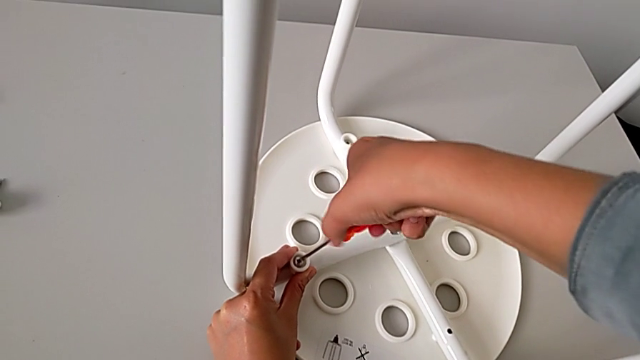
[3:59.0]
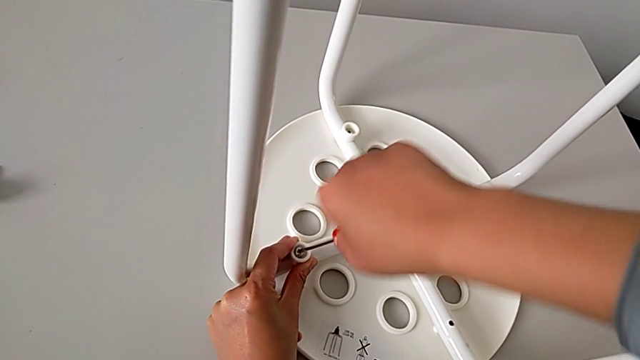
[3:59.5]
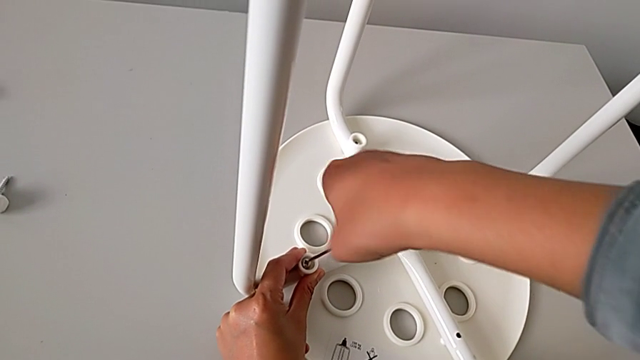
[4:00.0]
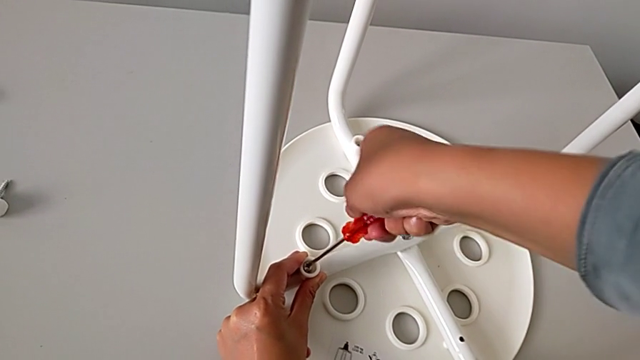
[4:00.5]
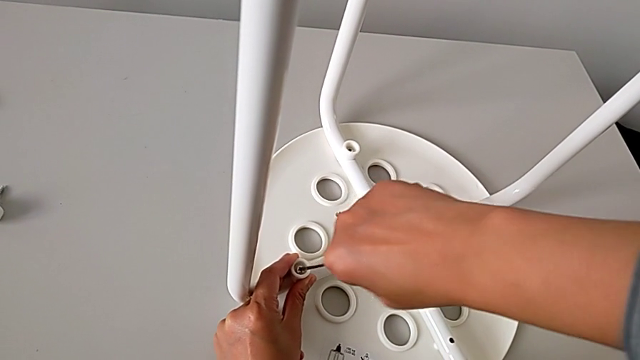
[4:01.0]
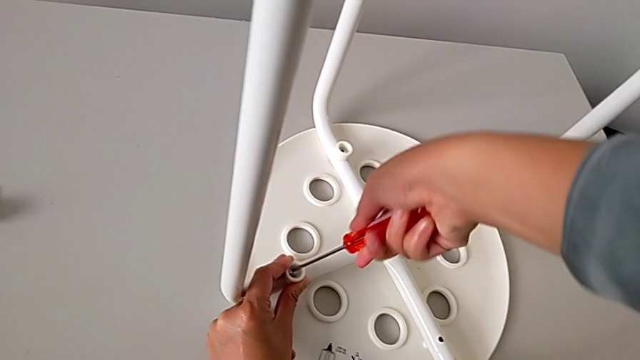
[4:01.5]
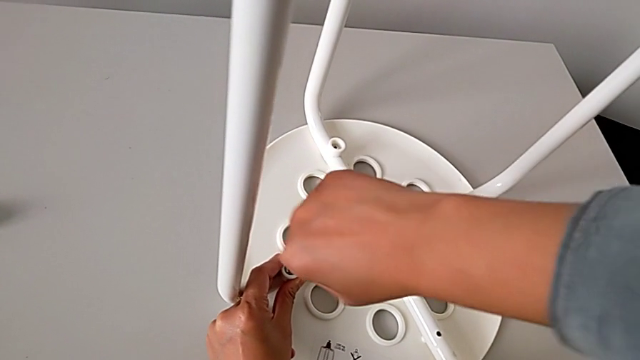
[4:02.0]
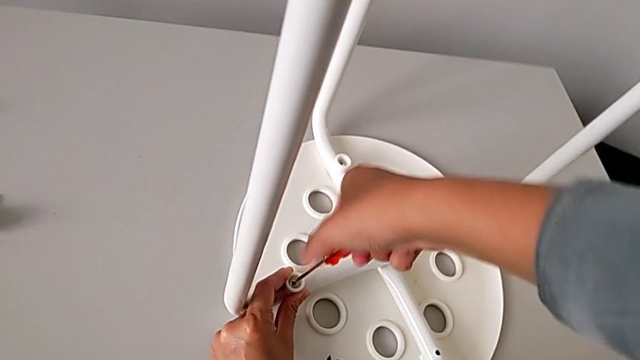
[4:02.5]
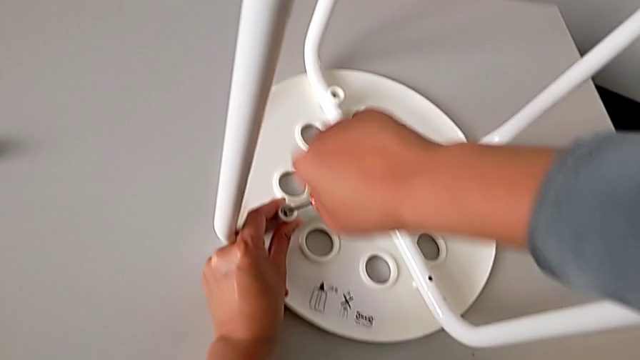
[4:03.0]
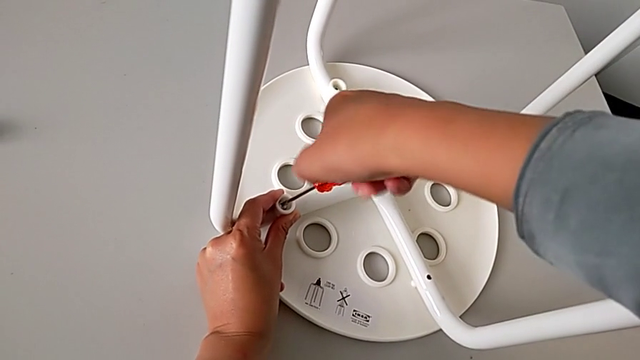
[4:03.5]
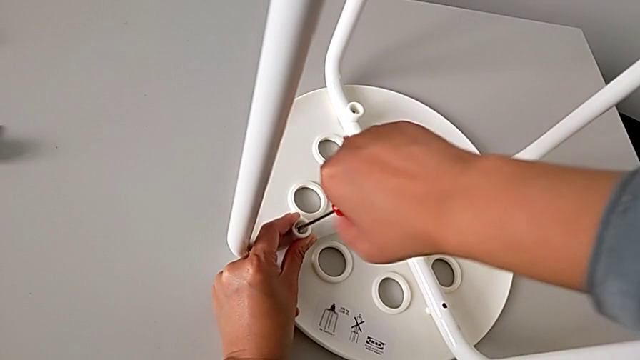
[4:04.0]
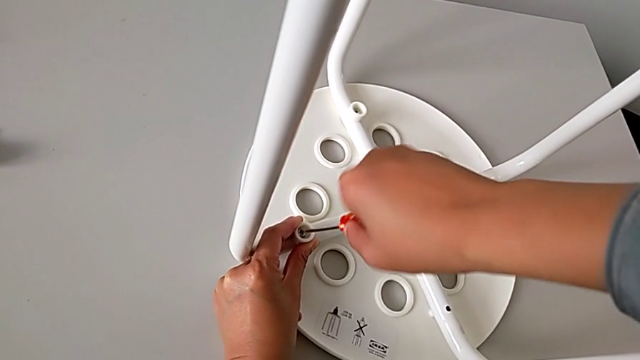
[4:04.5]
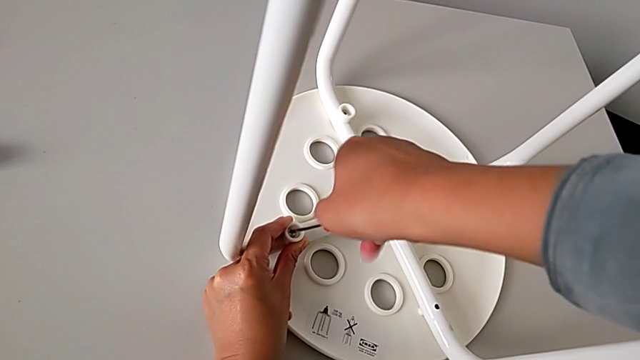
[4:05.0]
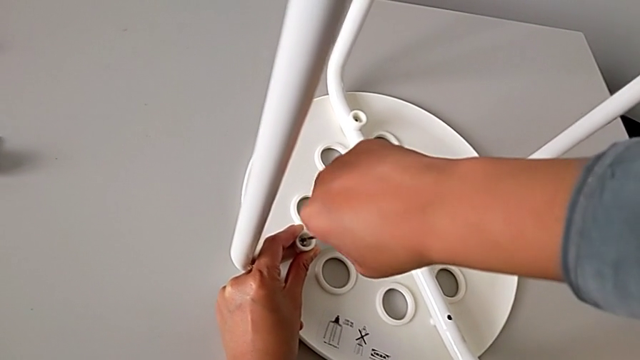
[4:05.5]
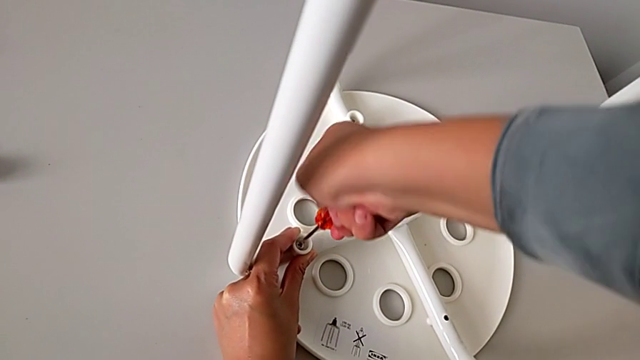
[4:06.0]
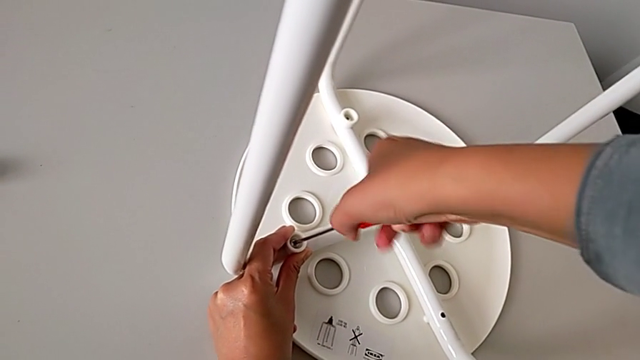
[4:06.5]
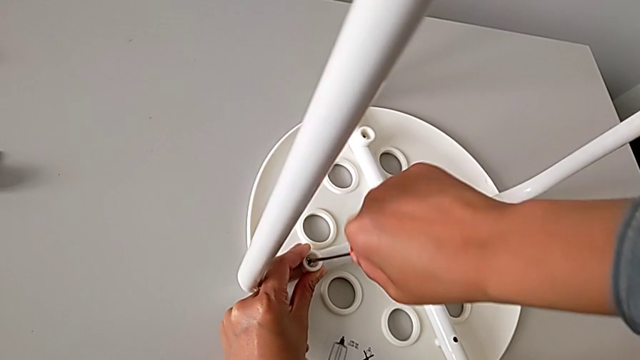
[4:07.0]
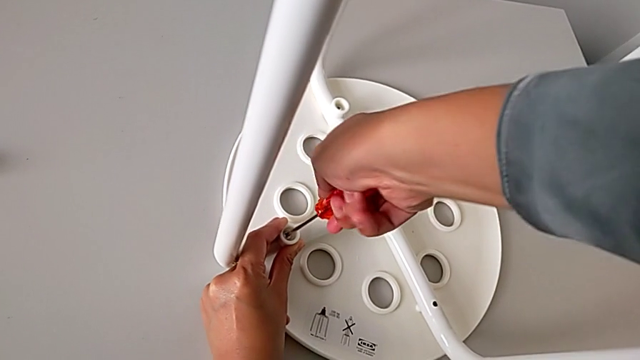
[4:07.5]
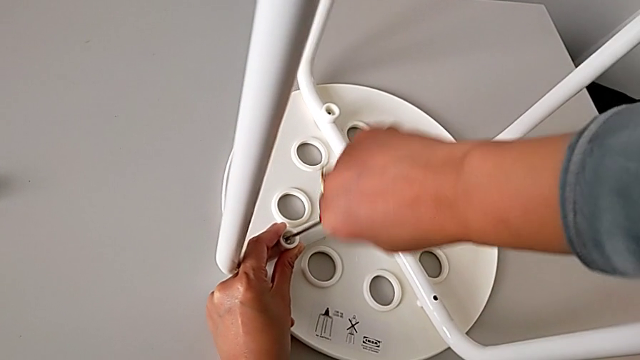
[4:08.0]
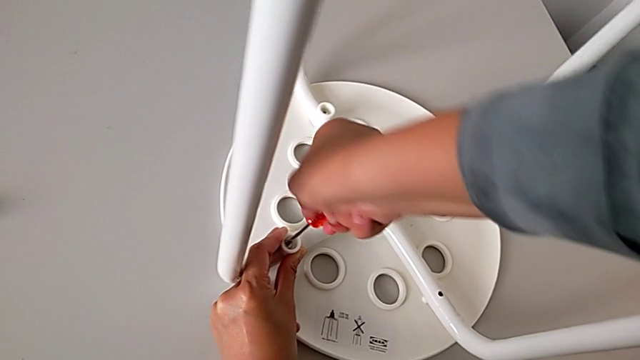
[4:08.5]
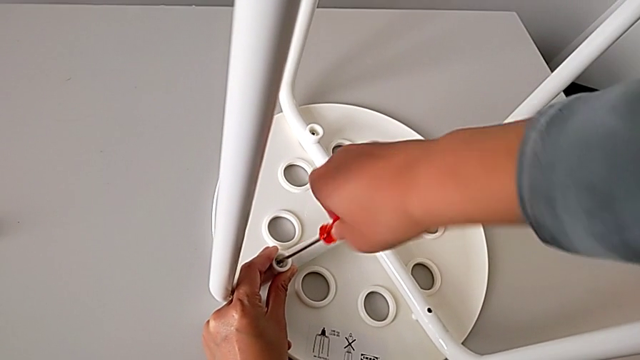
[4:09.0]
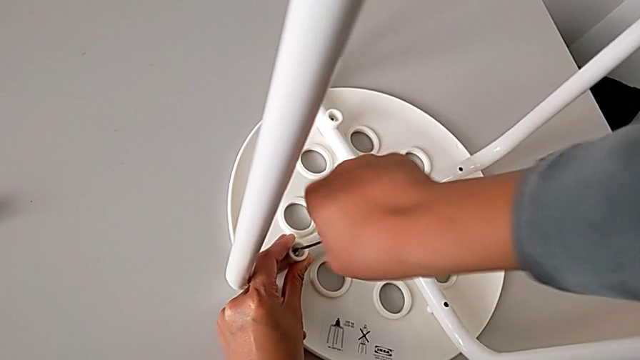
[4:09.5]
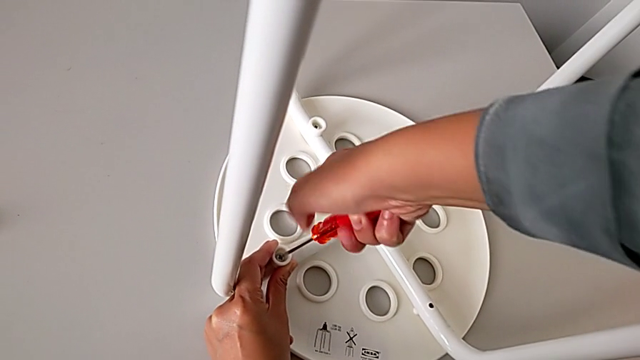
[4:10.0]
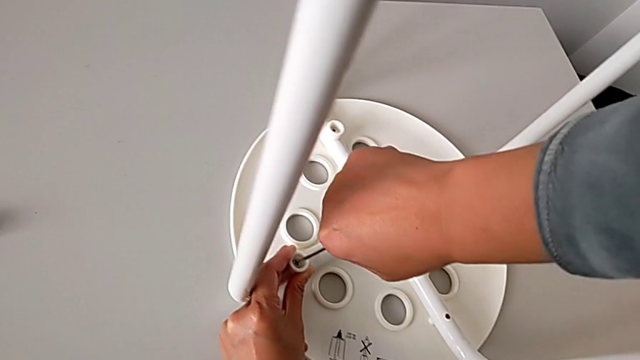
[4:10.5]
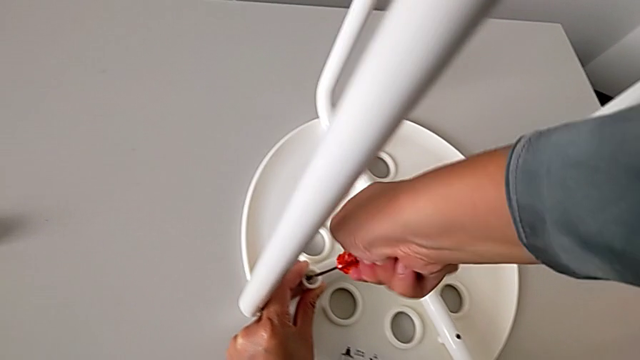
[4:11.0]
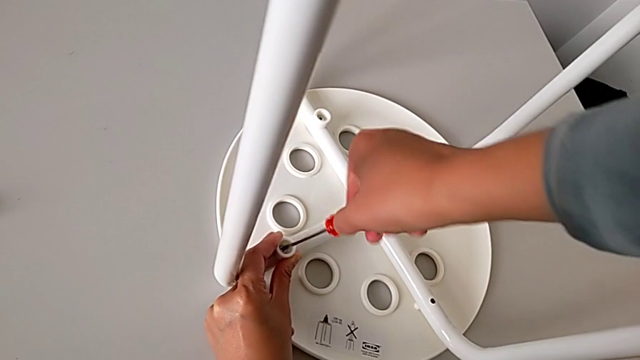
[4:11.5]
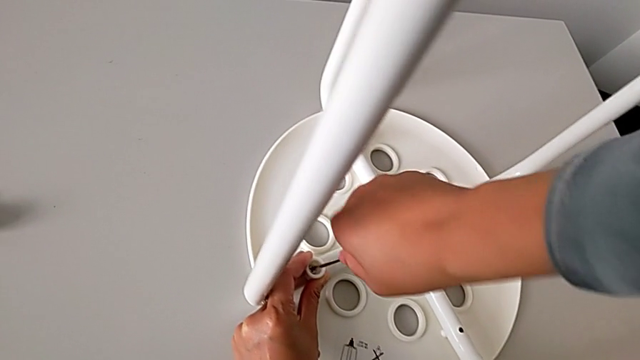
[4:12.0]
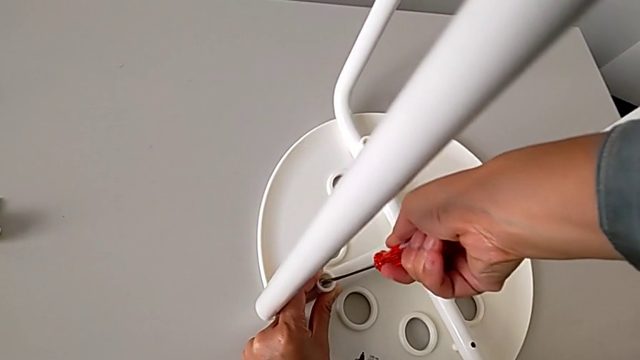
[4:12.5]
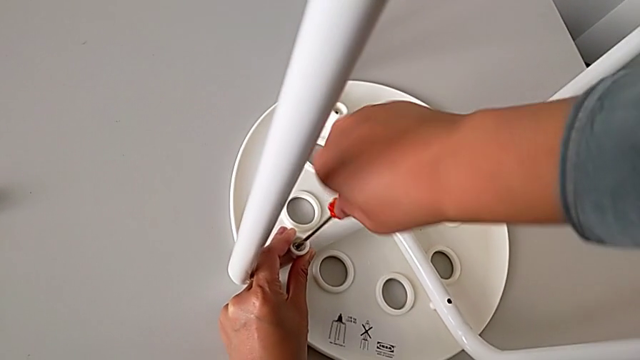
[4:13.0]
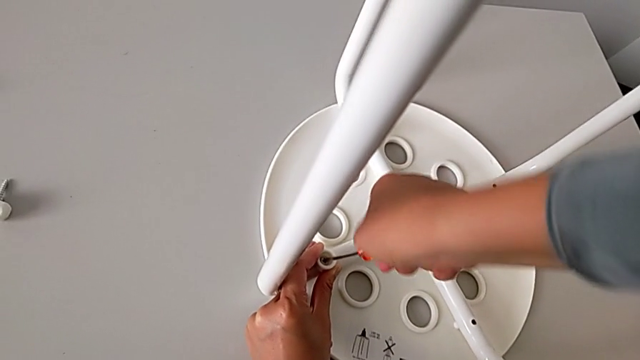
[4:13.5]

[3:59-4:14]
The camera wearer is assembling the legs with the seat. They keep screwing the second screw and begin to screw it.

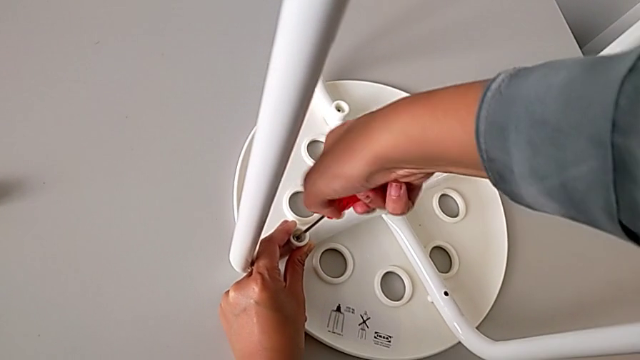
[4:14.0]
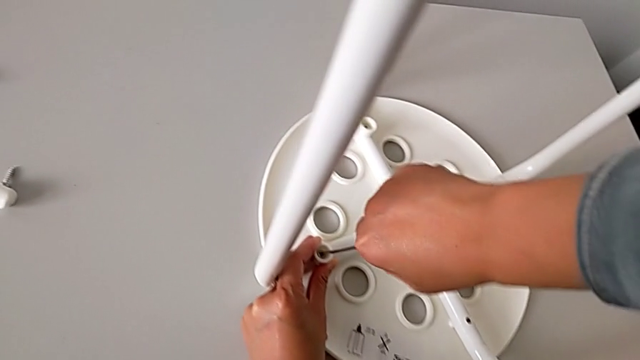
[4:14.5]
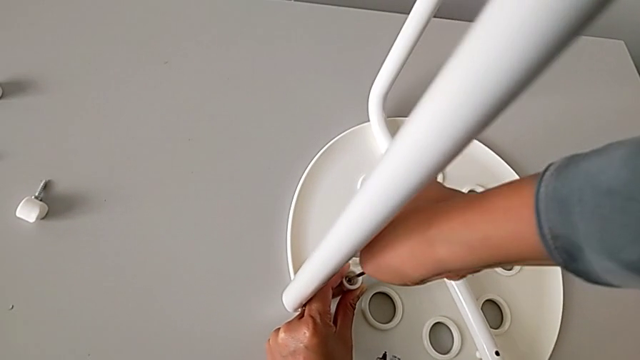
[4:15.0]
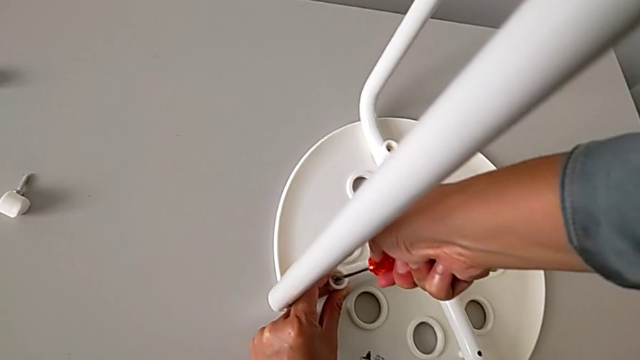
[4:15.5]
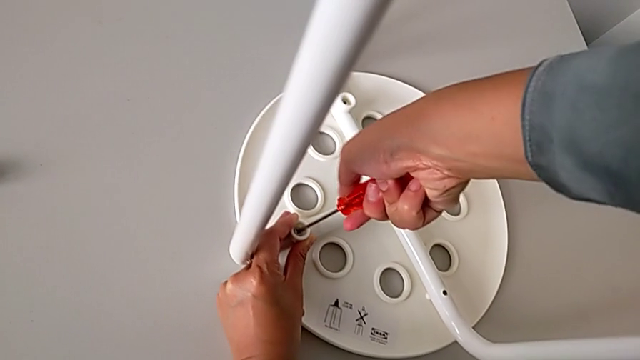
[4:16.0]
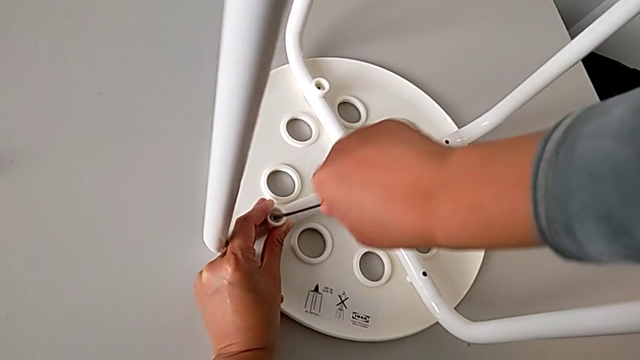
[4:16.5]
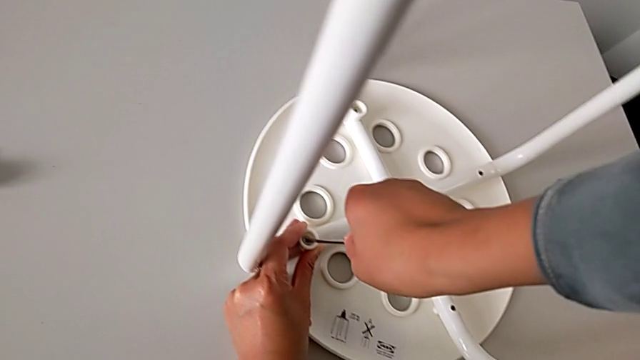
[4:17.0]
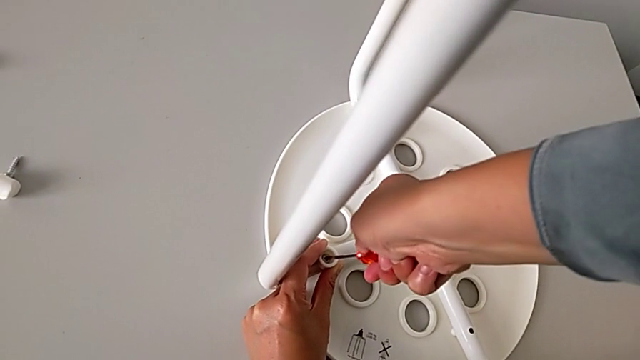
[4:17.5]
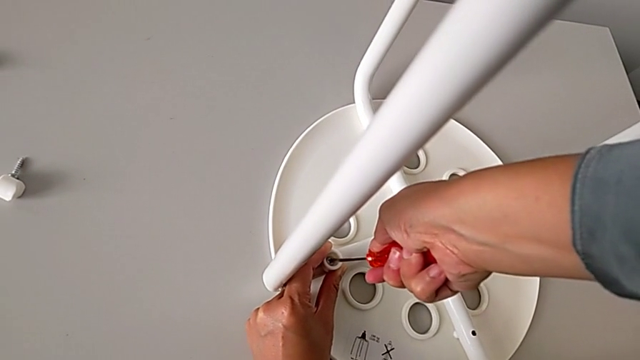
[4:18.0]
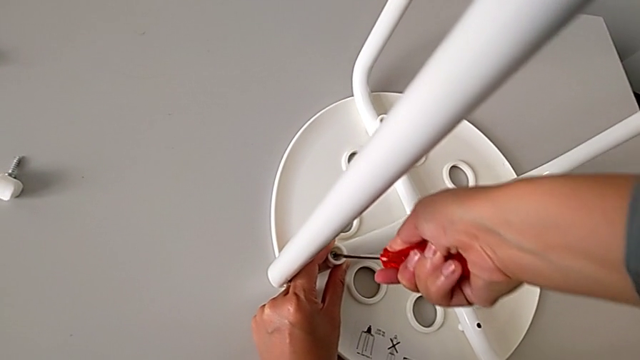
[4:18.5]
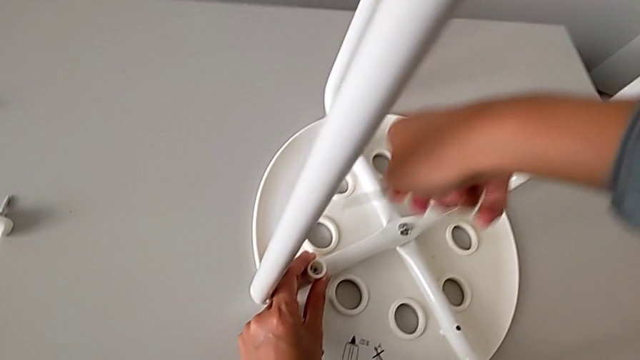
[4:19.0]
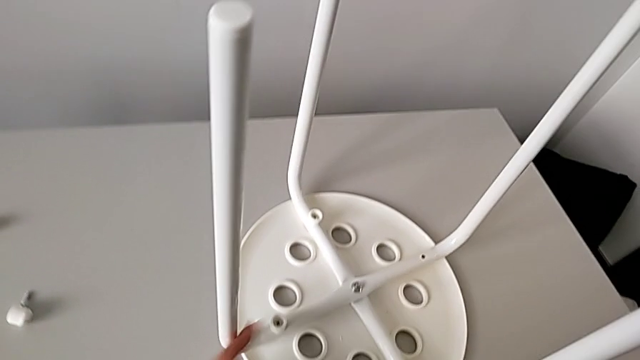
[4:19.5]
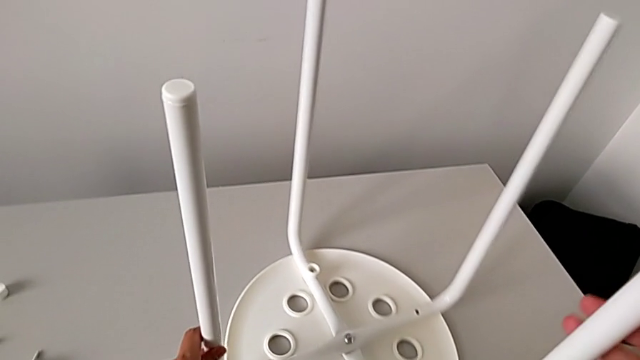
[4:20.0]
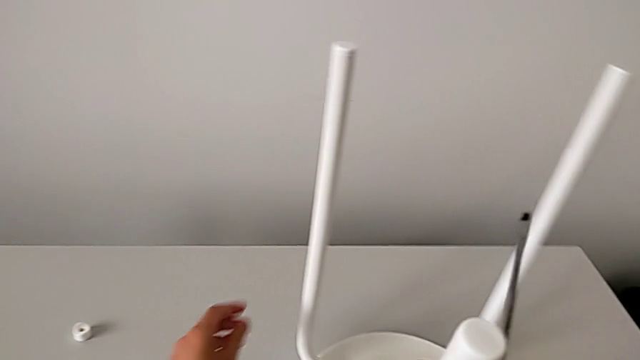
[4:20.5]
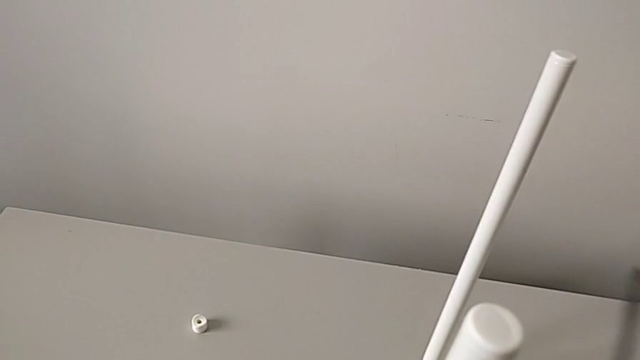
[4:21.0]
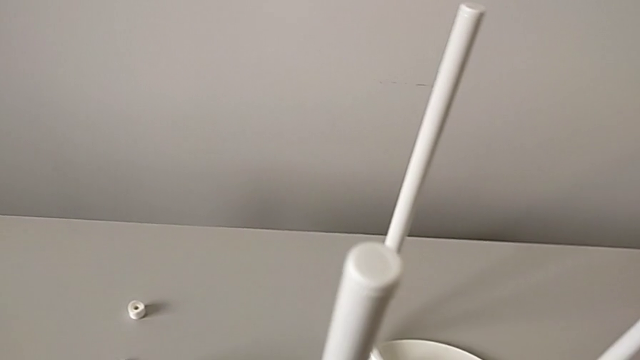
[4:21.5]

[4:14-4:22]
The camera wearer is assembling the legs with the seat. They keep screwing the second screw, withdraw the screwdriver, slide the stool, grab the screw and grab the washer.
